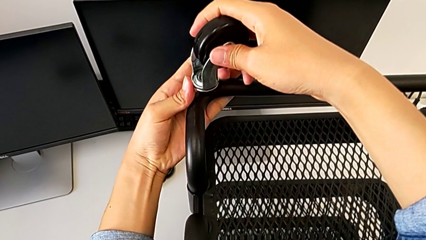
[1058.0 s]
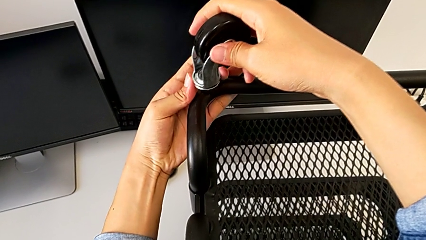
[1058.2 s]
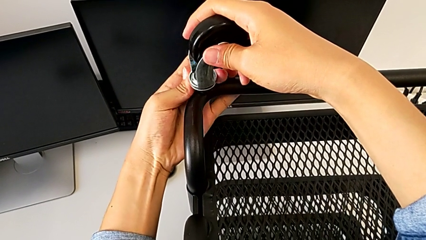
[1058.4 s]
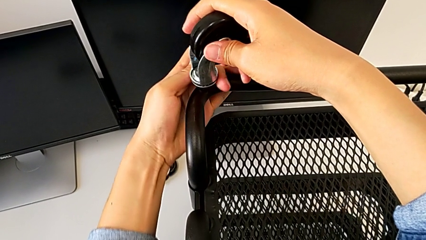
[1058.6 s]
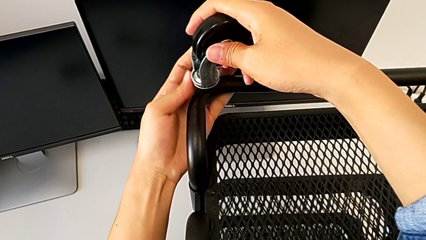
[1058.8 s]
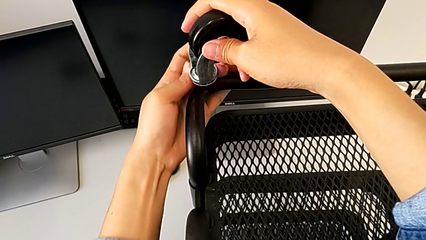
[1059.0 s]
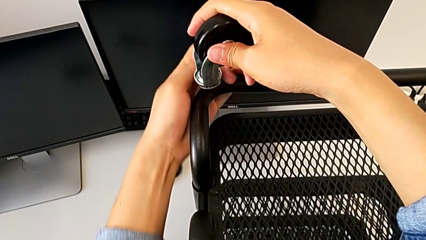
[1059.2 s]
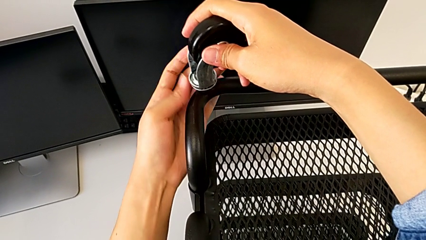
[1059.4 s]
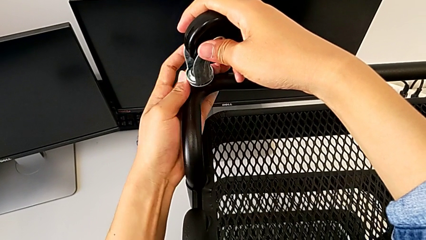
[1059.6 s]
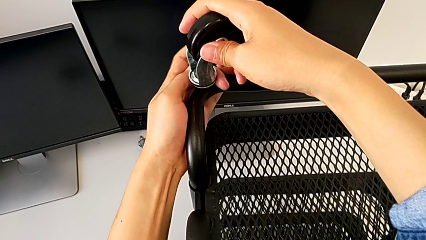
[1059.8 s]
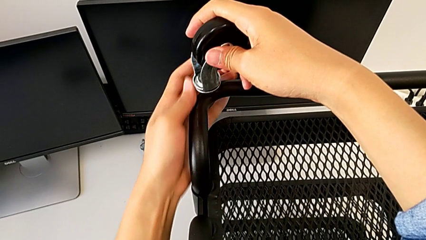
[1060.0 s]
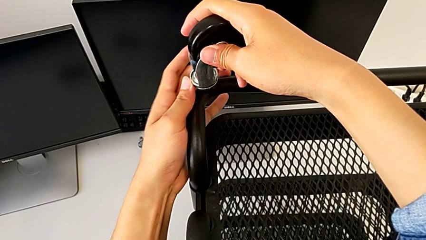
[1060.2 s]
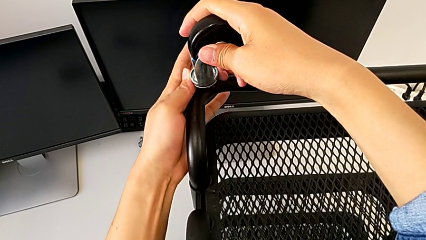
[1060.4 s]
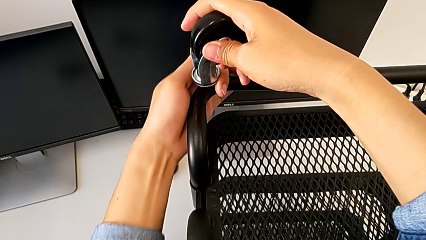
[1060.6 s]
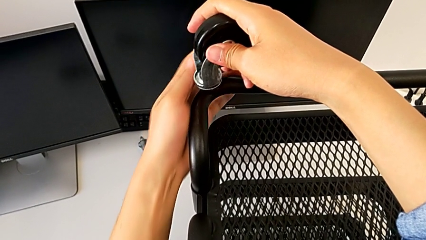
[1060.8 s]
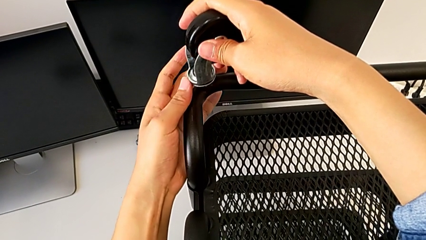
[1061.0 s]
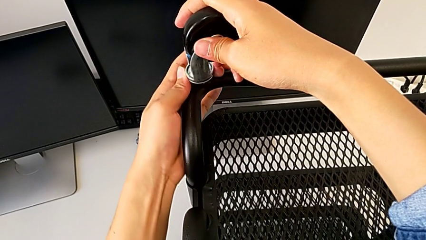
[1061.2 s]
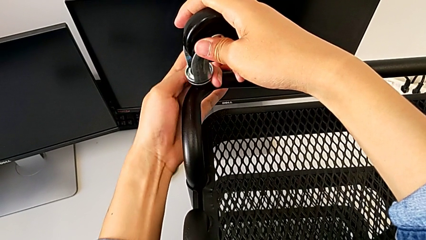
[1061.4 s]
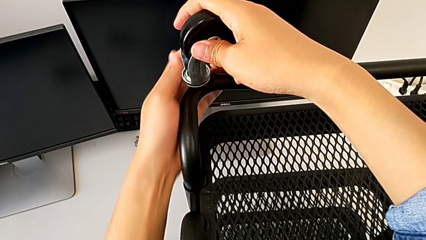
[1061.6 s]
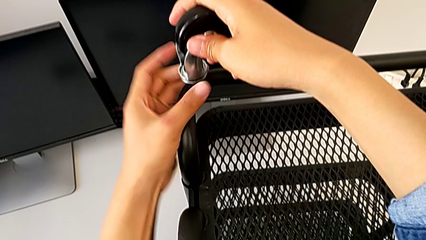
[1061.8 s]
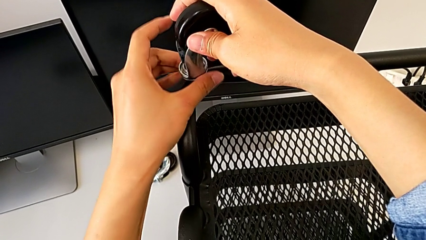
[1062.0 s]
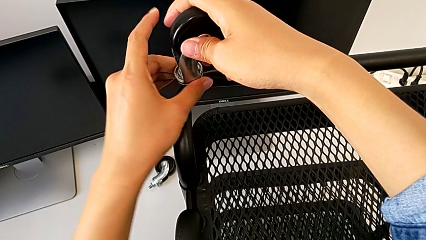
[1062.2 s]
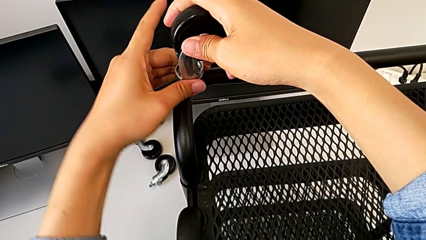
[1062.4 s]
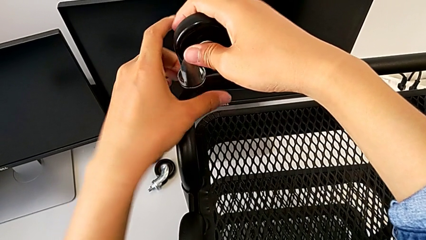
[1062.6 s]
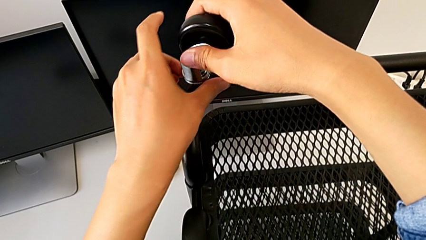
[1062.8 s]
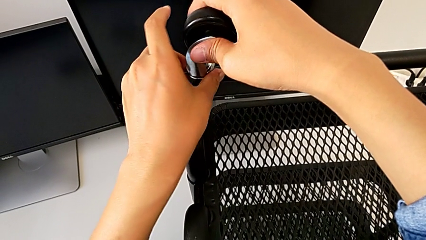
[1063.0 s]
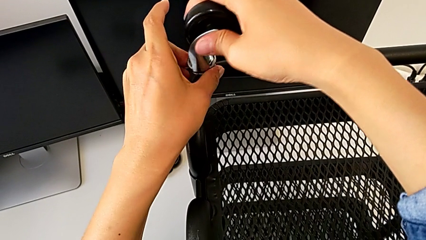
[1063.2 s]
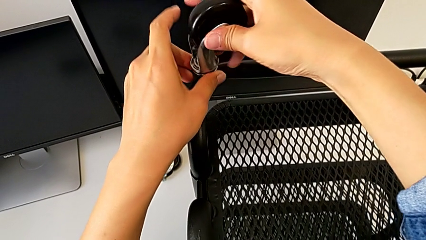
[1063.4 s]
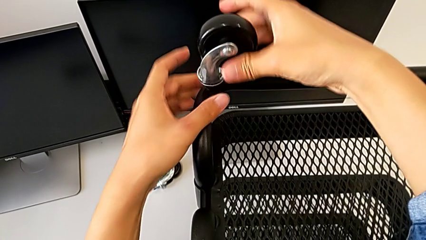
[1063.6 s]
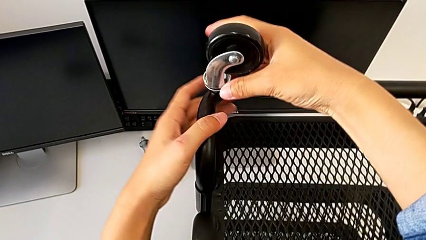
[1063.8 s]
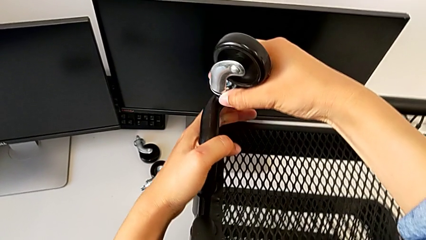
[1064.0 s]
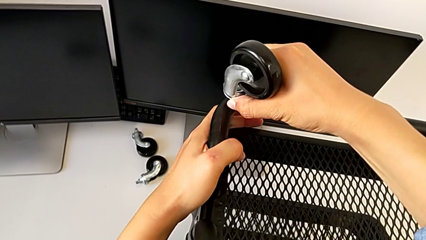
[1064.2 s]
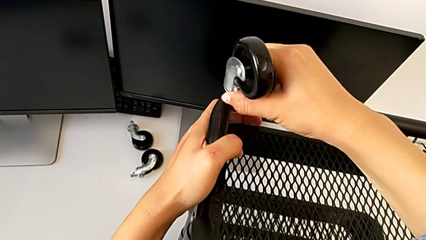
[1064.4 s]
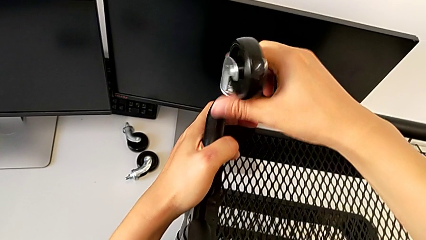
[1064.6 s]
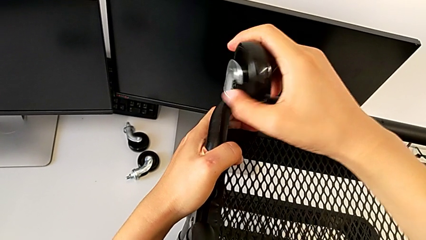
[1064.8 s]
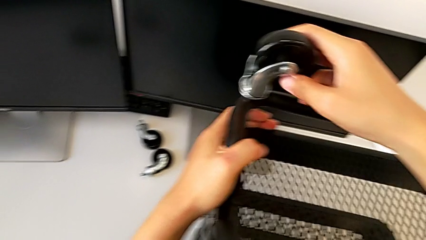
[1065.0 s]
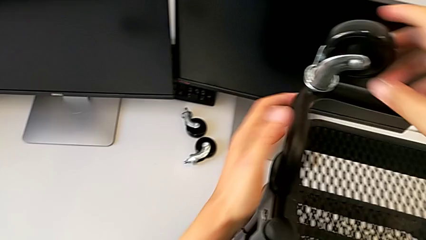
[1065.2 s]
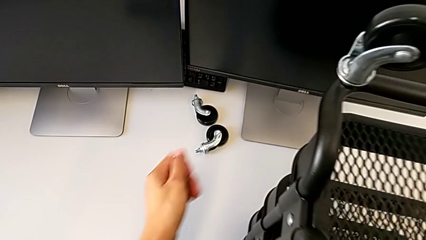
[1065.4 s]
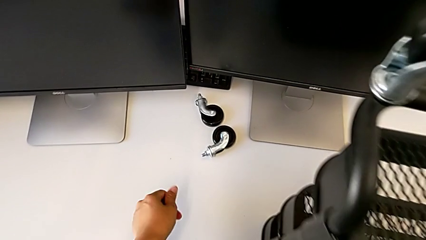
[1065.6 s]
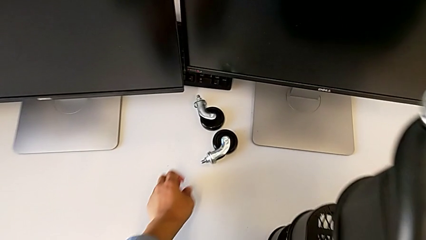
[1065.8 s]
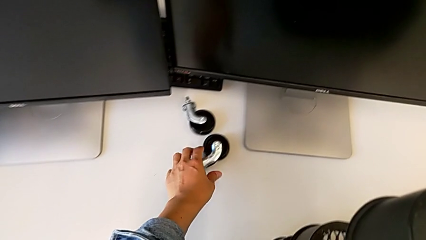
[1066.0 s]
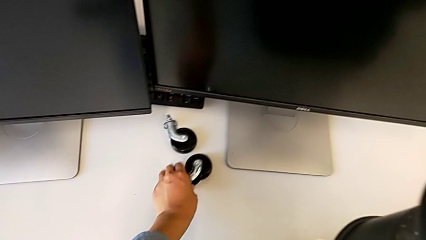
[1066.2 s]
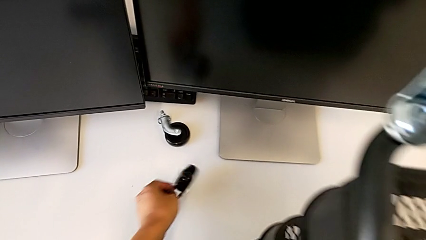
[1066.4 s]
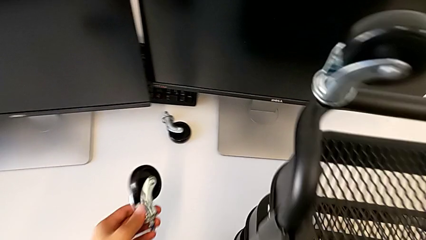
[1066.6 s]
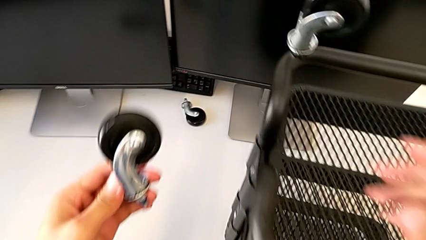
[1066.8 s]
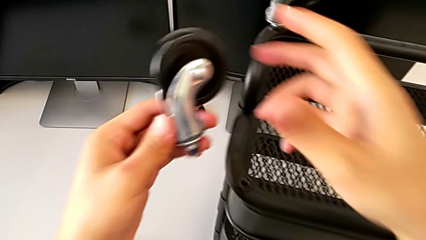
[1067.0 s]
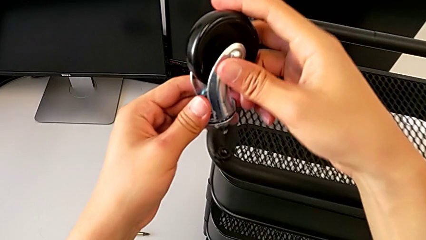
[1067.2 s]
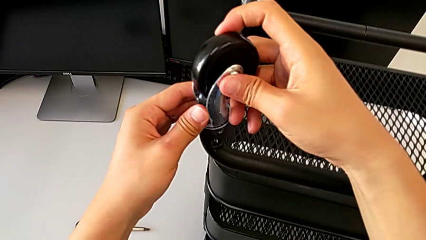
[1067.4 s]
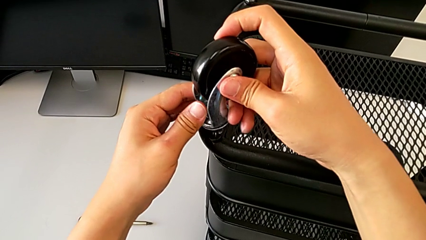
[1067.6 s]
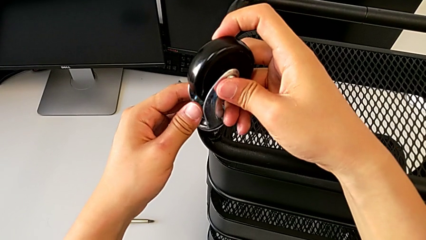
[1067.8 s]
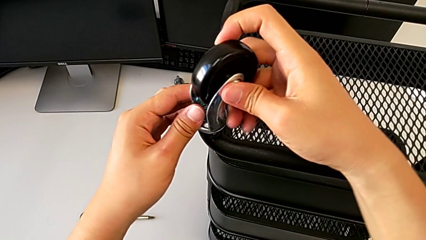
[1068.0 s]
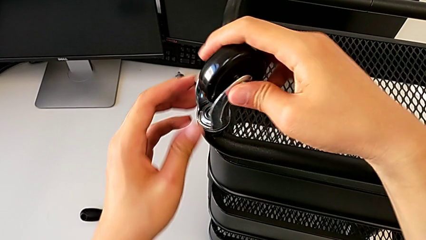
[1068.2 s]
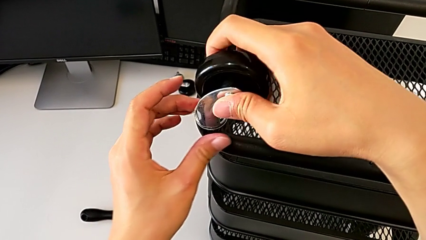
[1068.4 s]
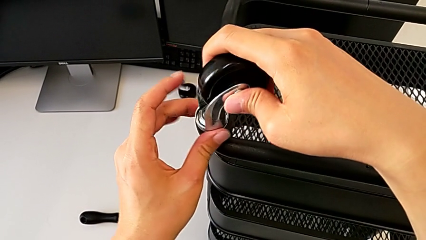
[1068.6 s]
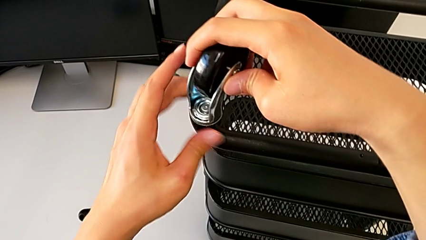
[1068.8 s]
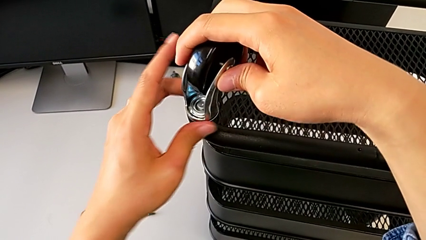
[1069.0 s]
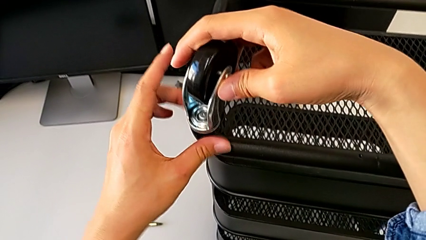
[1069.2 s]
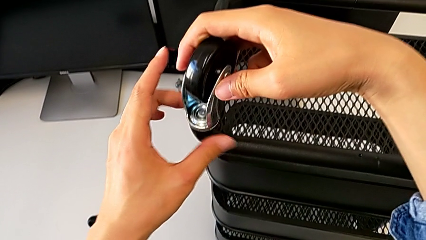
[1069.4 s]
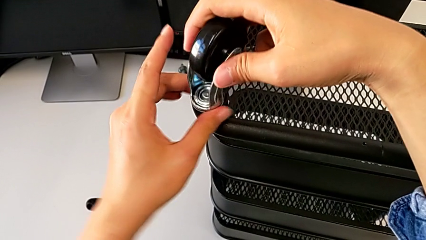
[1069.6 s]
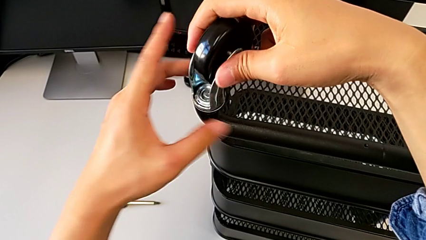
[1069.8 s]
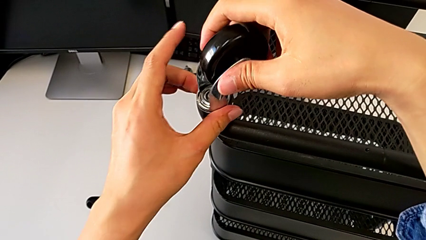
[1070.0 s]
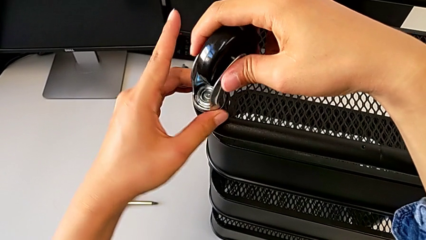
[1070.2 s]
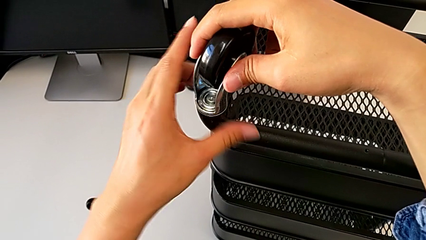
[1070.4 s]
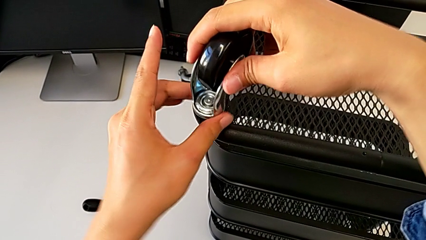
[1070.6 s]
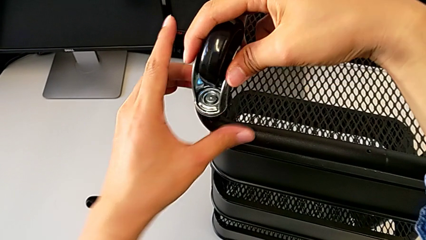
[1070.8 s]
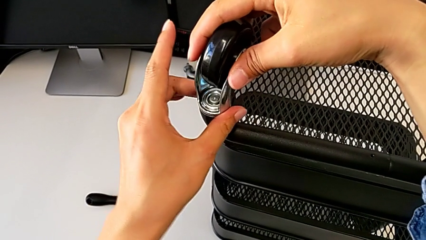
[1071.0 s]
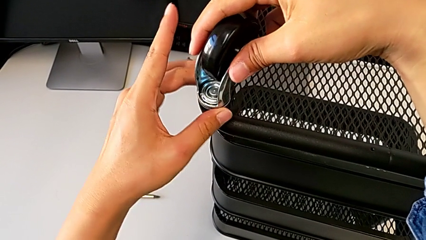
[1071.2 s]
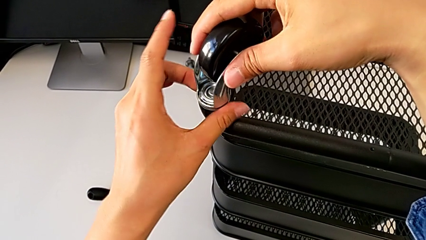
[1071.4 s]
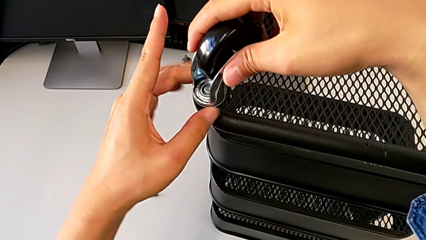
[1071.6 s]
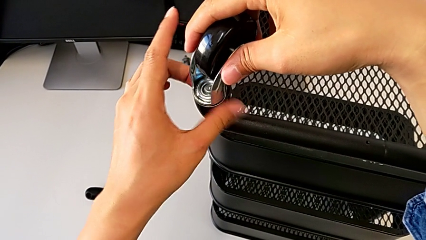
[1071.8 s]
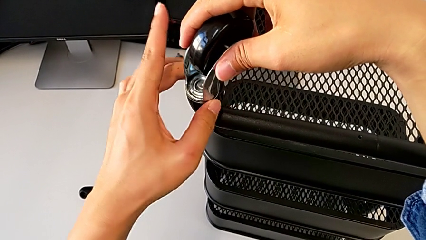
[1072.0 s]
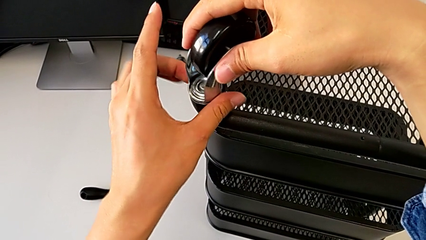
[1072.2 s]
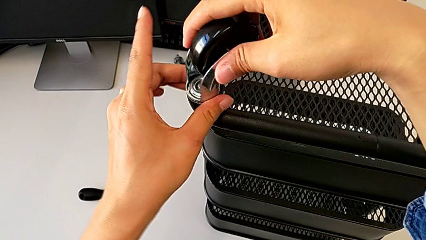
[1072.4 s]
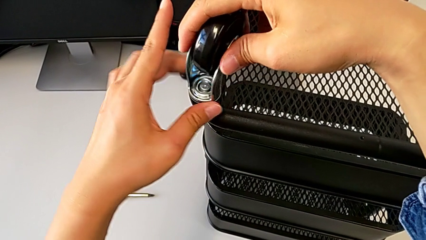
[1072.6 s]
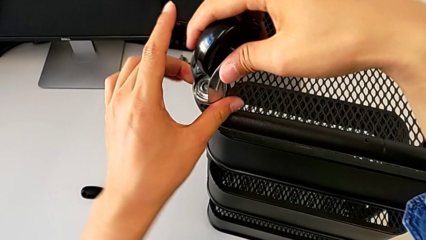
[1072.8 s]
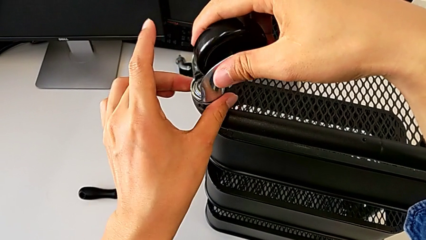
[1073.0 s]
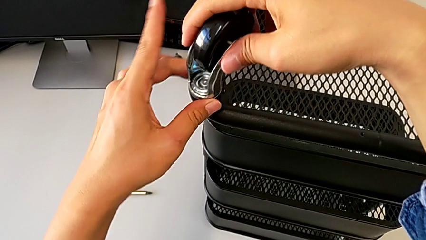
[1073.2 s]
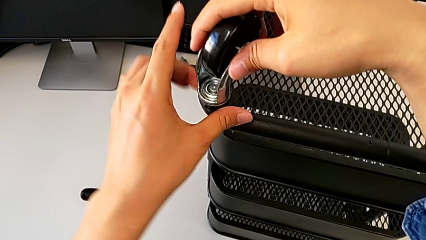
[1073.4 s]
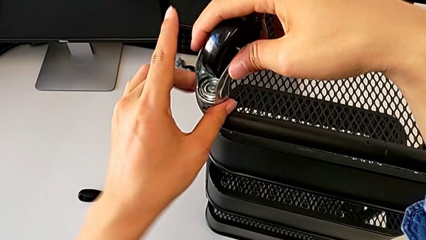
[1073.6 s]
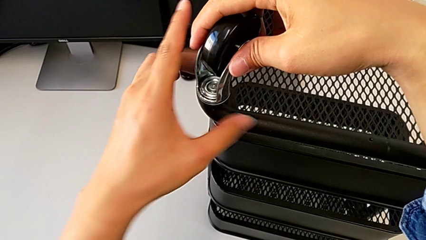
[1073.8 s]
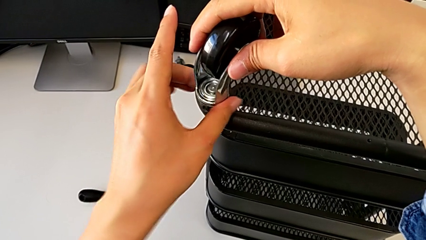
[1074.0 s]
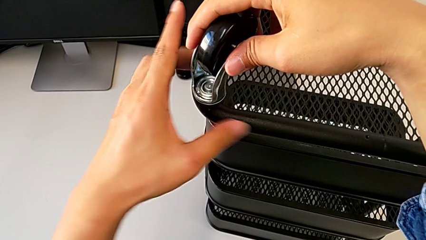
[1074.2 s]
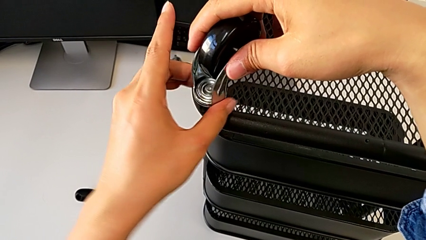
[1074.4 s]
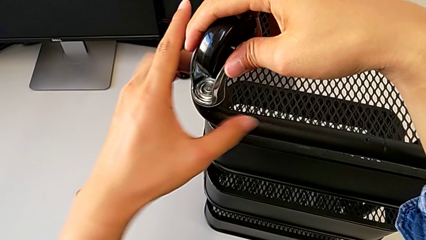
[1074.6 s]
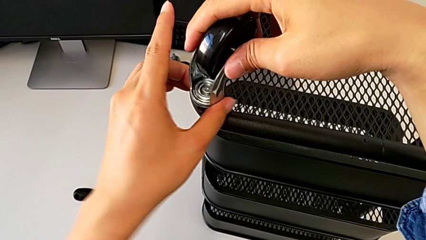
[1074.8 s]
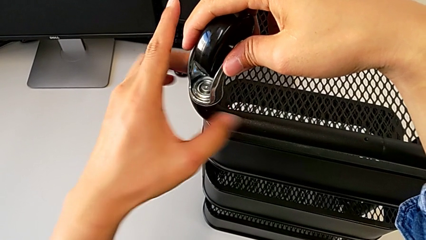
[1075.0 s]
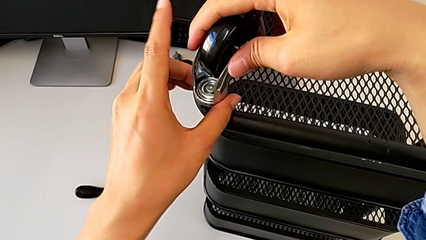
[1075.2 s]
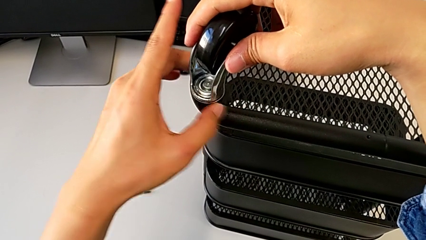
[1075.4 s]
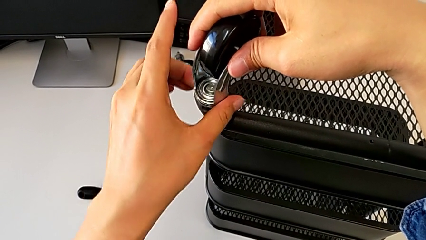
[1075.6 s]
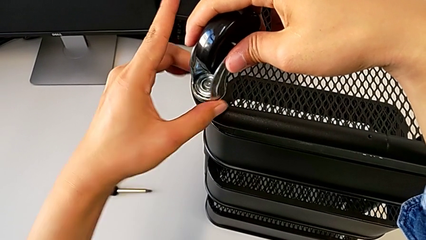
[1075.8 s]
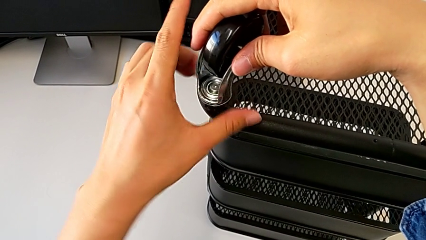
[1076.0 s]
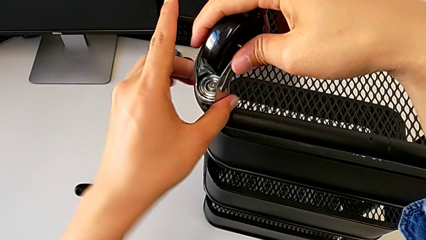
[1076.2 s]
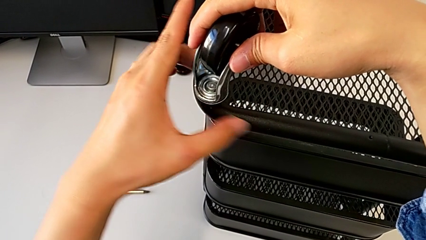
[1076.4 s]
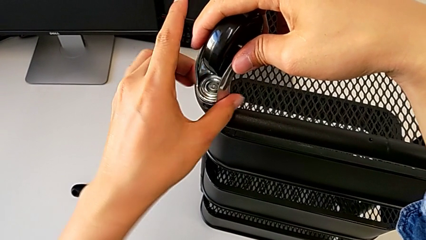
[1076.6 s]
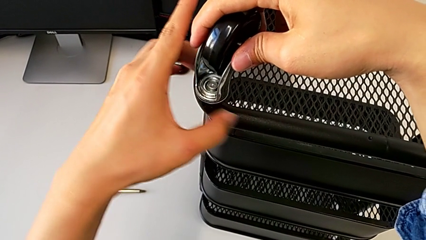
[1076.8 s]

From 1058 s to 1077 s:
The camera wearer is assembling four wheels. They keep screwing the second wheel and begin to screw the third wheel.
